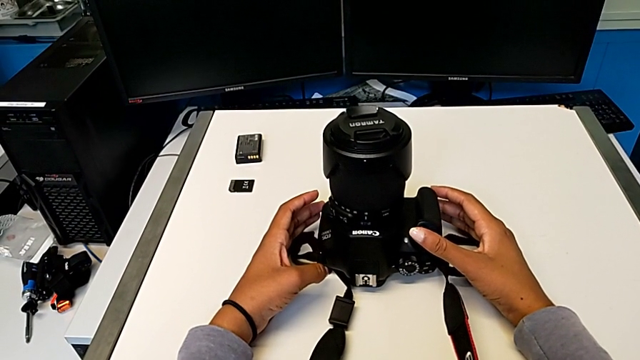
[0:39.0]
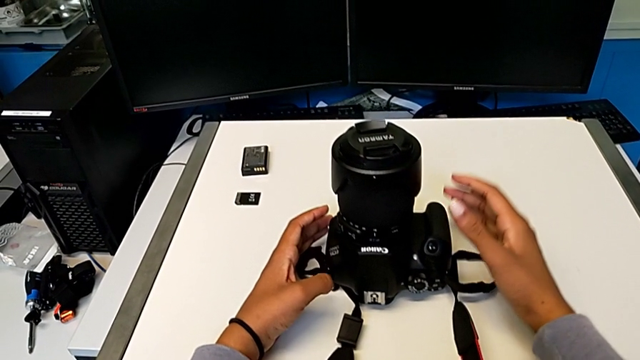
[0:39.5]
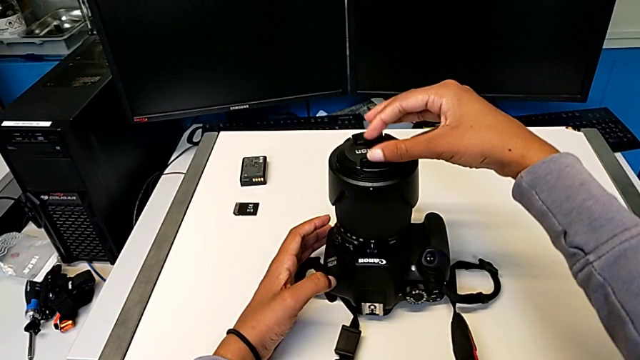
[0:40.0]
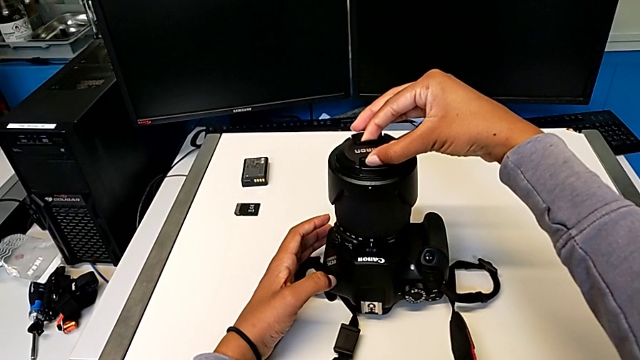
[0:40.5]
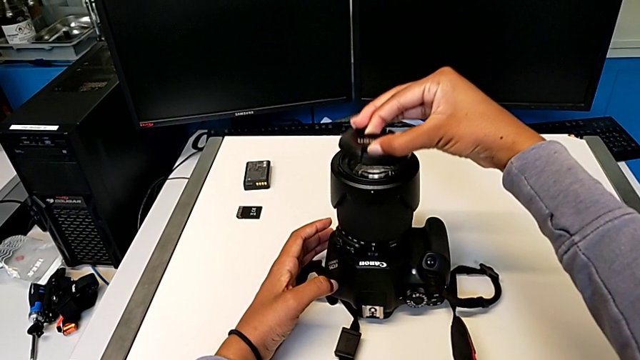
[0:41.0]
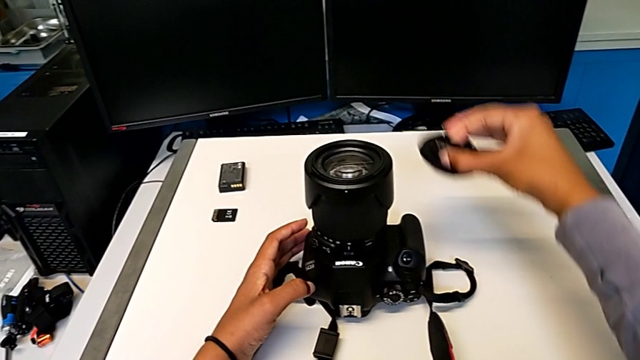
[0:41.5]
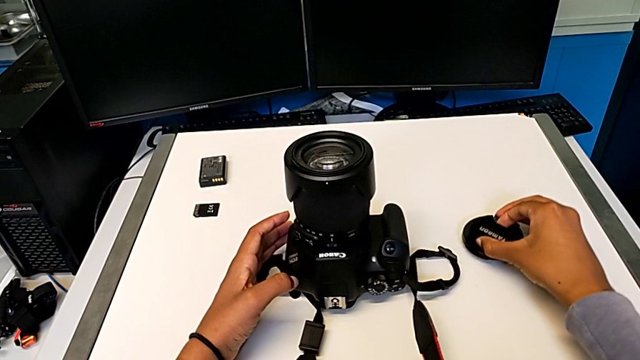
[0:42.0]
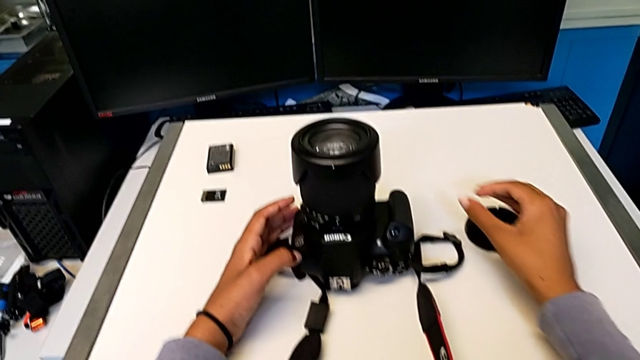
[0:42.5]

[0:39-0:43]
The camera wearer detaches the lens cover. They withdraw the rounded lens cover and place it.

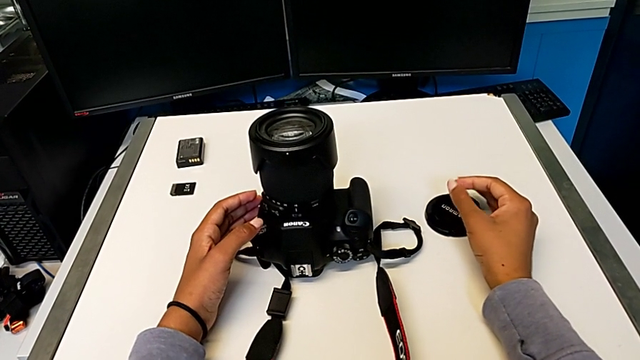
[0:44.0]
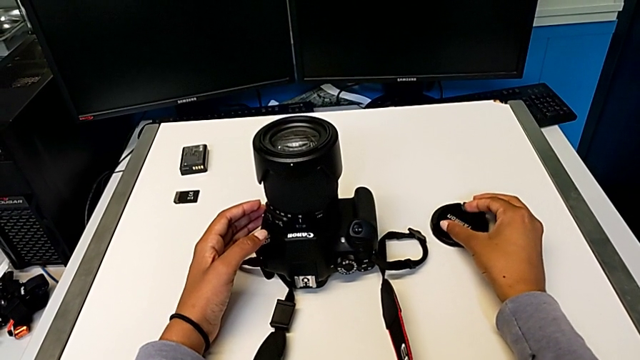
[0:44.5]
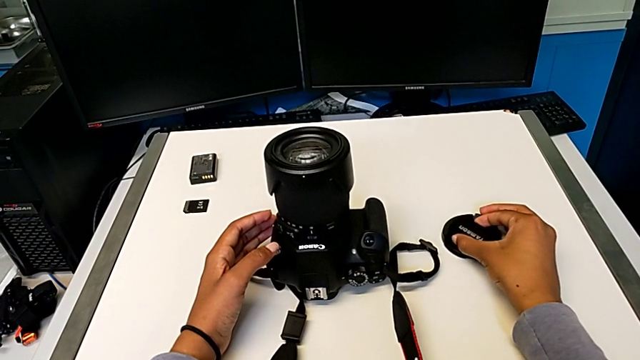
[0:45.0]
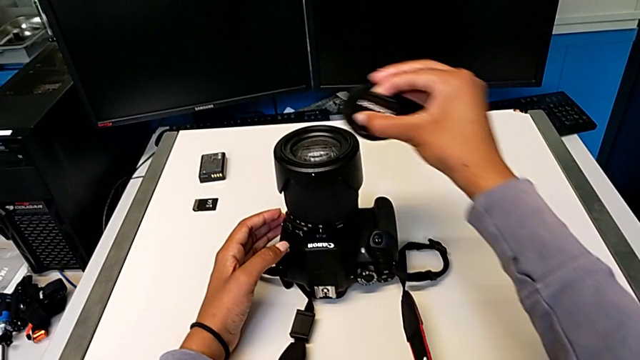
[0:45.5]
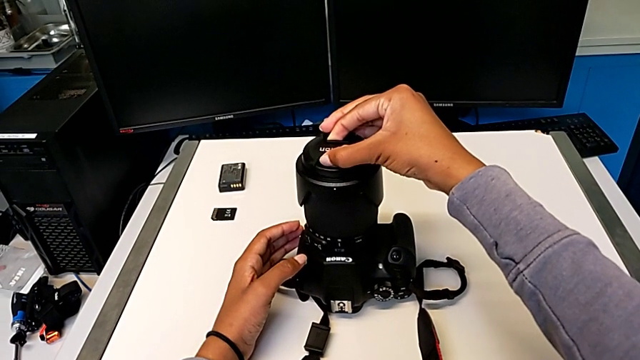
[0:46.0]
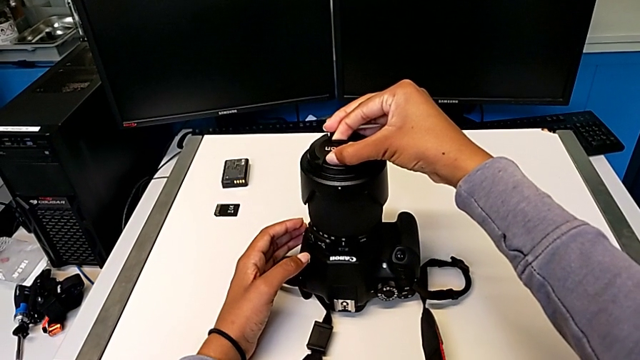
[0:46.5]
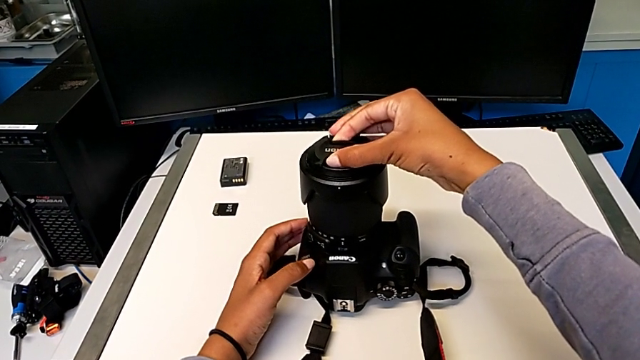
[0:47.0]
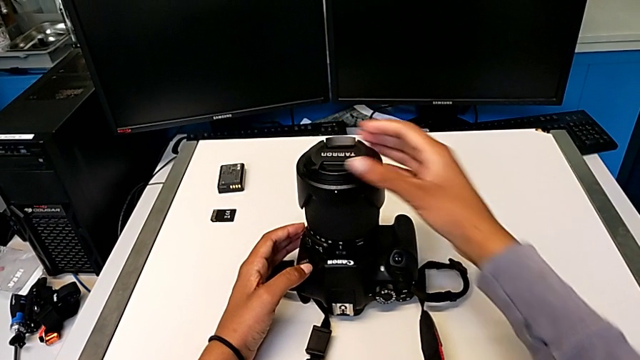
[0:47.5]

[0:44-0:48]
The camera wearer attaches the lens cover. They grab the rounded lens cover, lift it and assemble it.

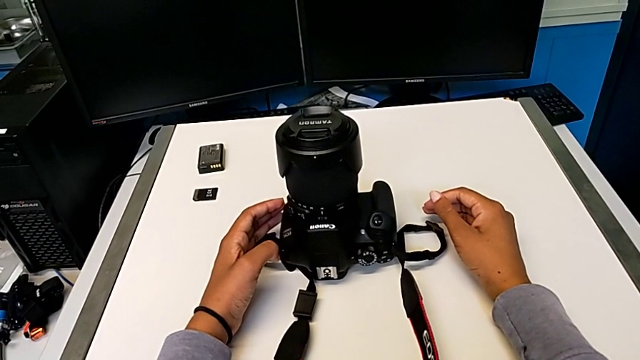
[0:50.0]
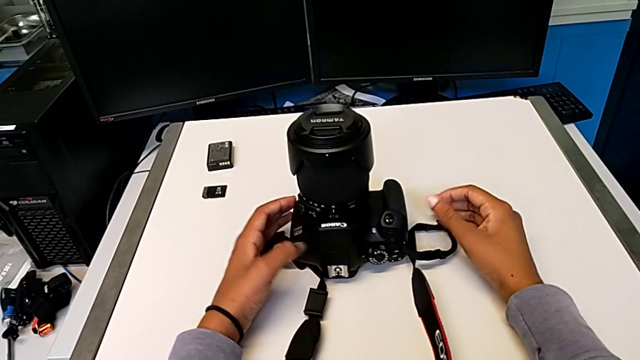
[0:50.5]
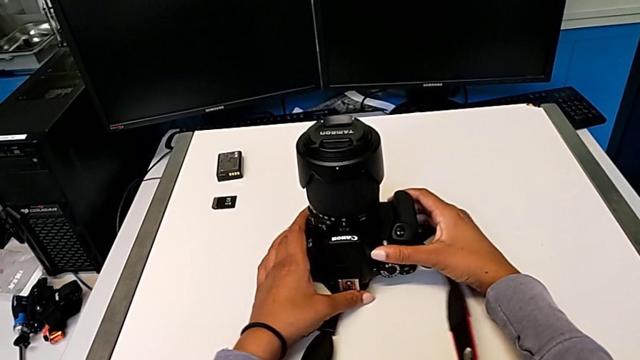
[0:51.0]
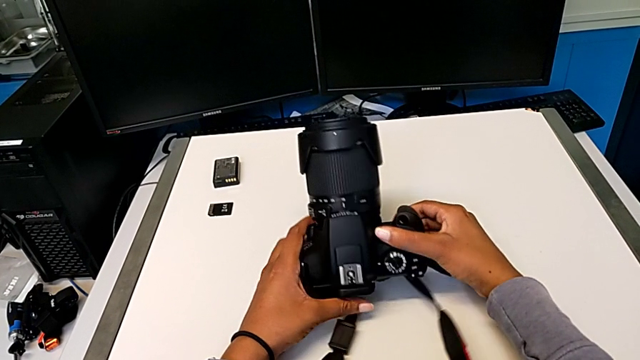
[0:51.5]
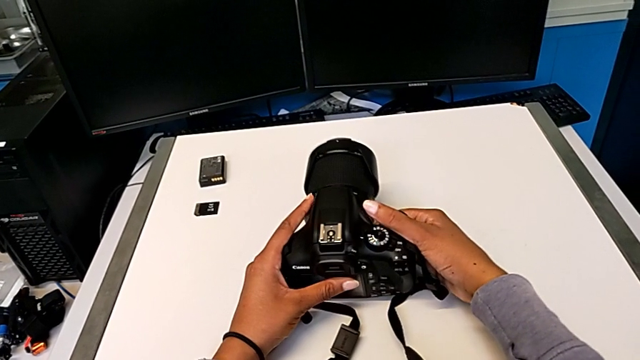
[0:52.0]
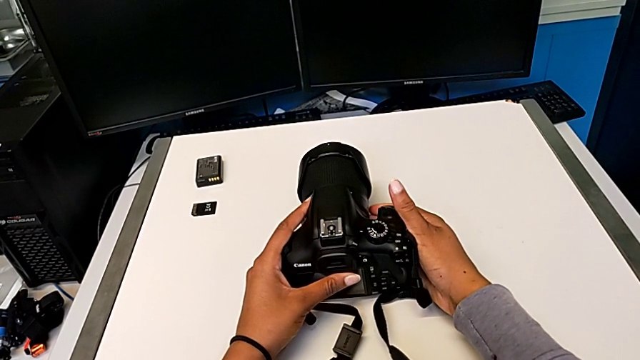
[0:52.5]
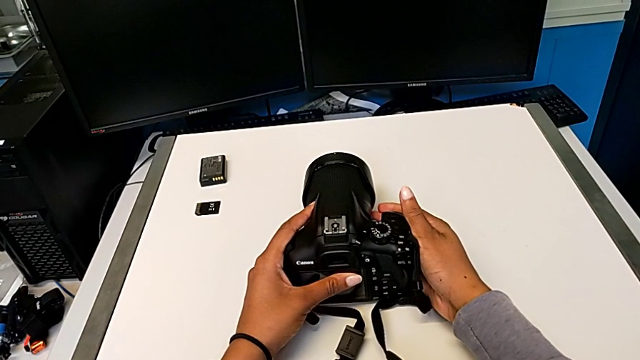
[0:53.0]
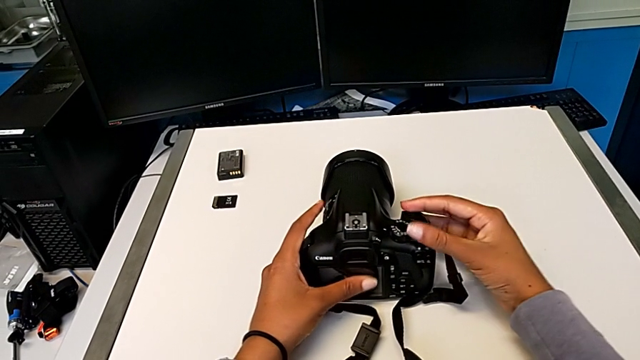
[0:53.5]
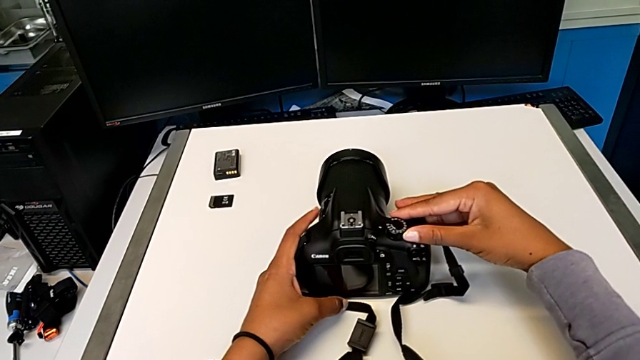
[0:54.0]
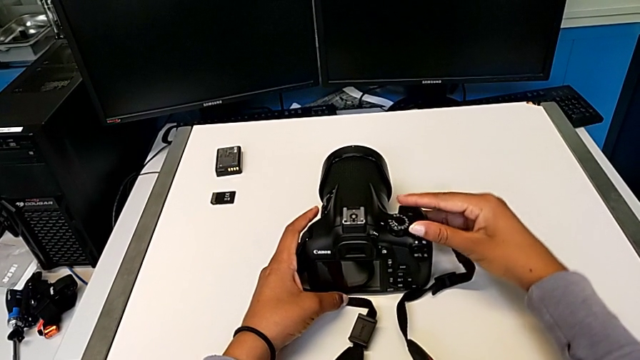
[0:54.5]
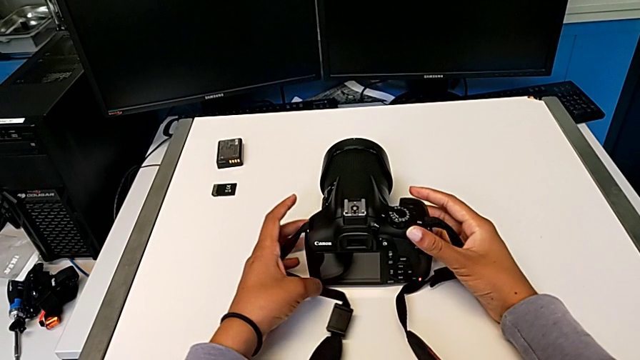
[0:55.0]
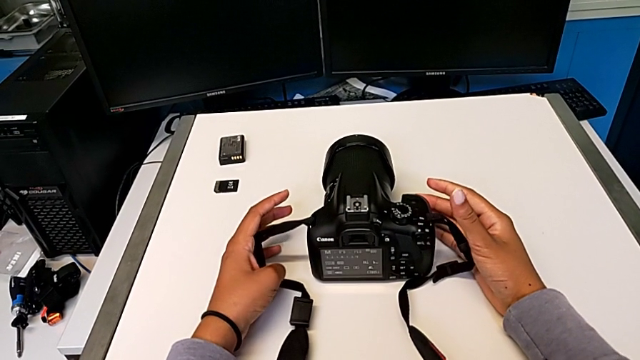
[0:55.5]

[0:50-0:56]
The camera wearer turns on their DSLR. They rotate the black DSLR and press the top button.

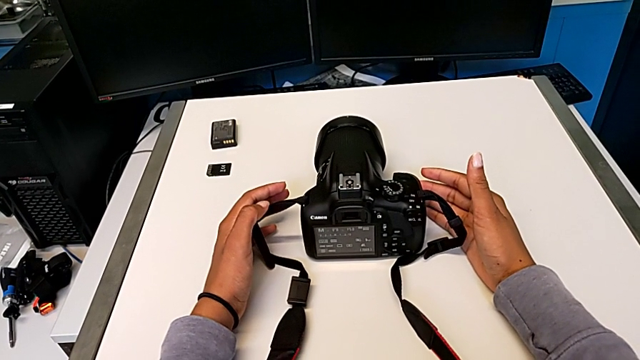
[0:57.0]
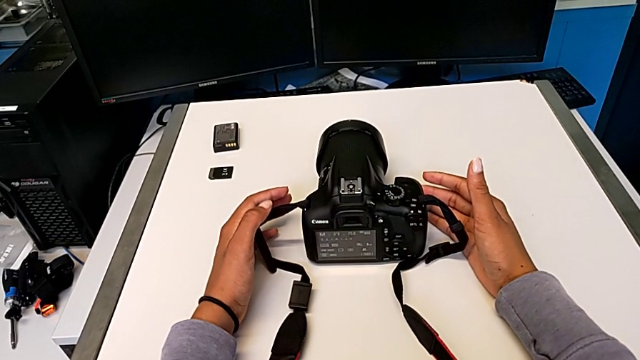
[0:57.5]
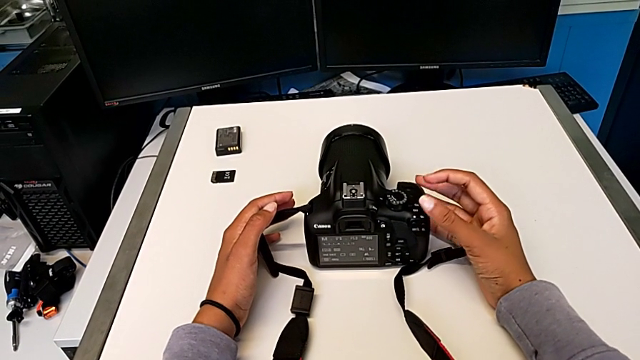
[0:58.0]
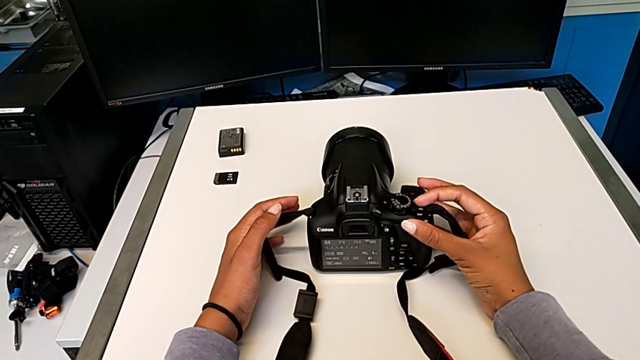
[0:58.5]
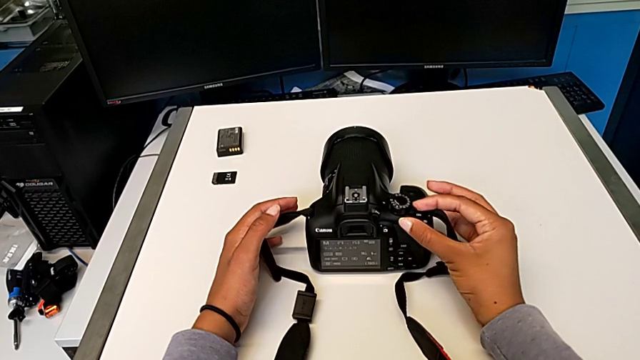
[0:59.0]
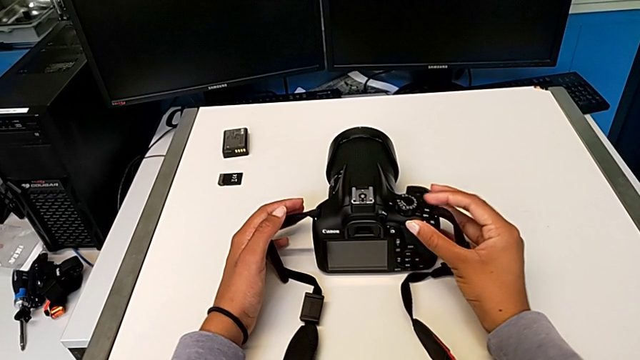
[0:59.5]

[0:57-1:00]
The camera wearer turns off their DSLR. They press the top button.

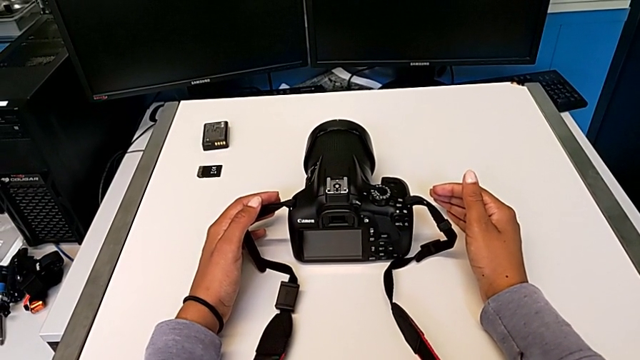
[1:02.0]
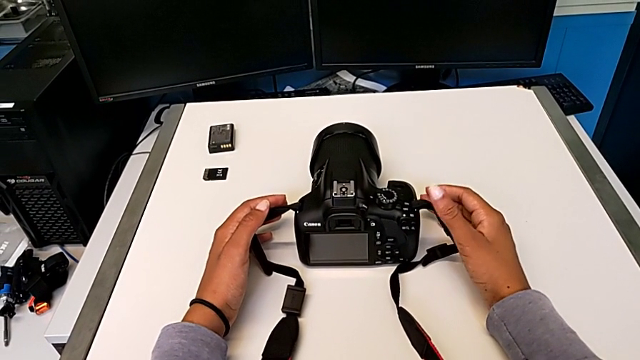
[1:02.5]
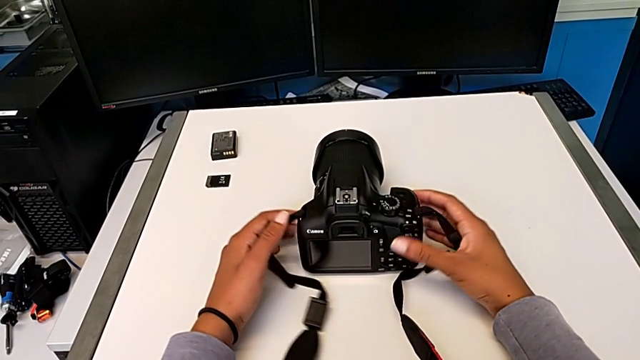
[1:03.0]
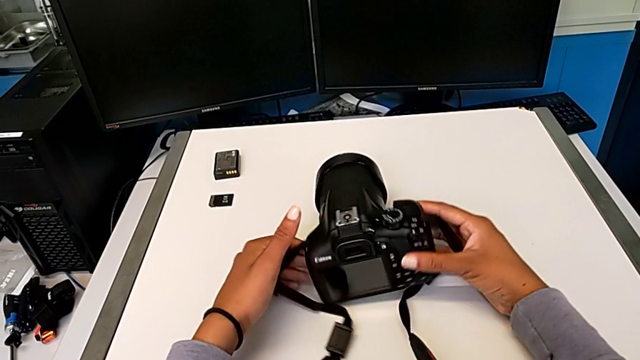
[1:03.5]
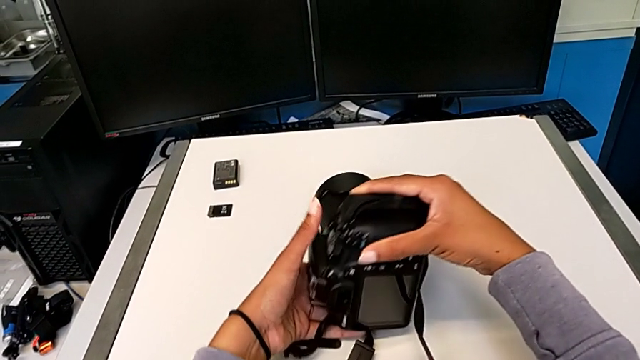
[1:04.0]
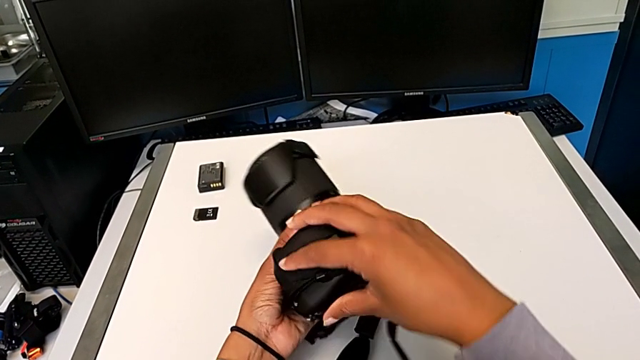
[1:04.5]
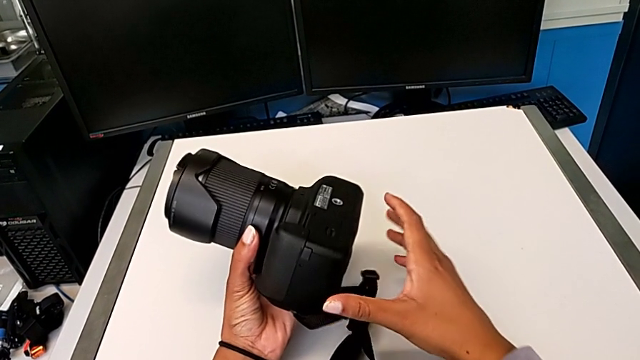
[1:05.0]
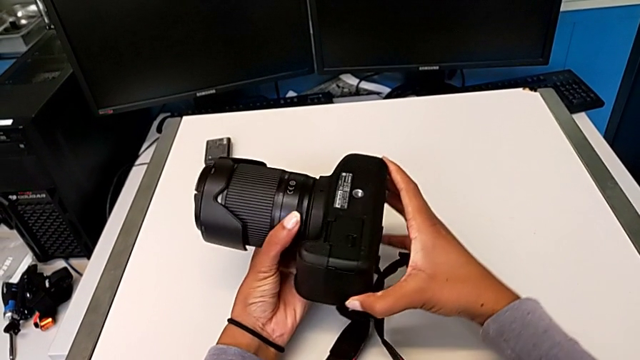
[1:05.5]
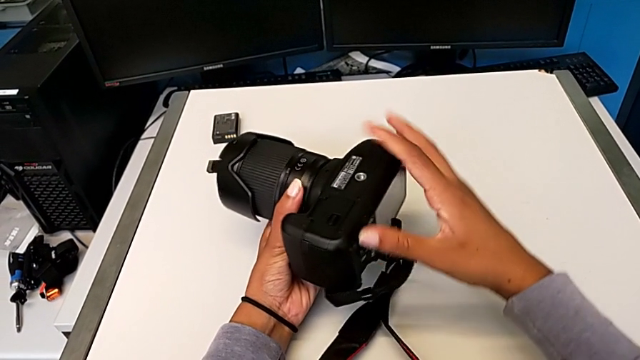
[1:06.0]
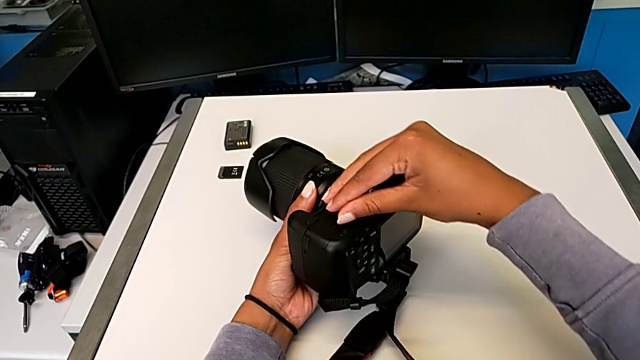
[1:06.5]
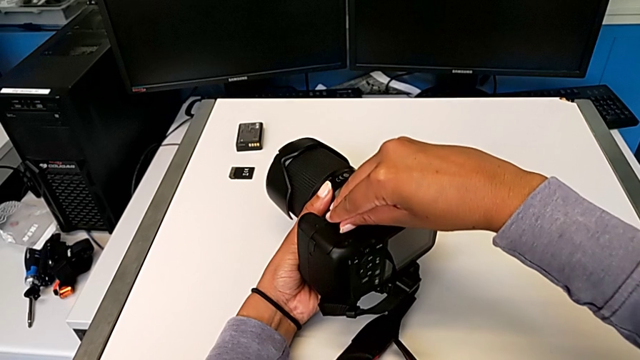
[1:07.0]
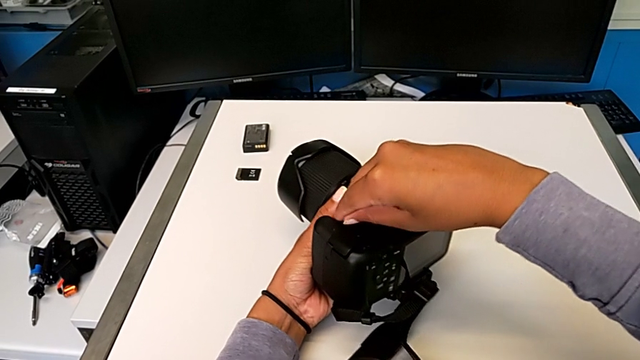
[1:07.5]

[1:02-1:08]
The camera wearer is changing the battery of their DSLR. They grab the black DSLR, rotate it and press the little button.
